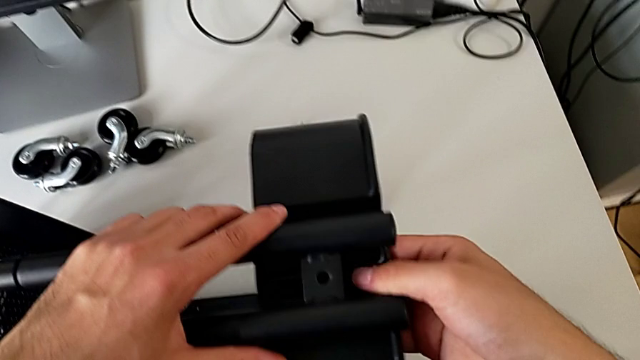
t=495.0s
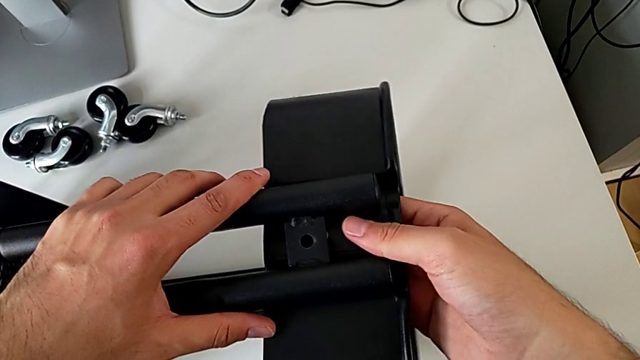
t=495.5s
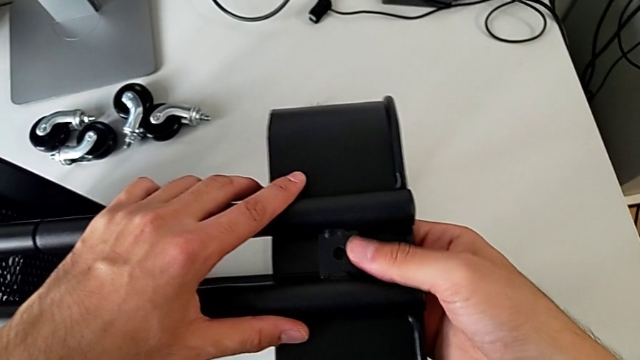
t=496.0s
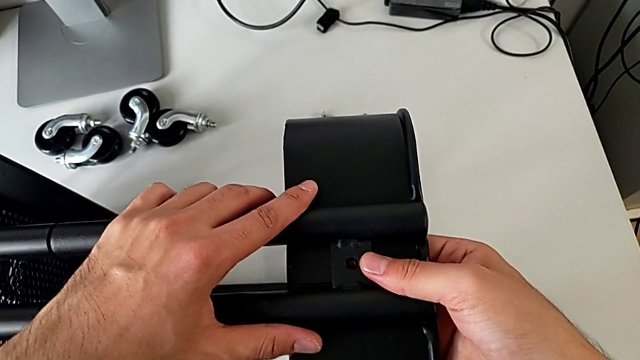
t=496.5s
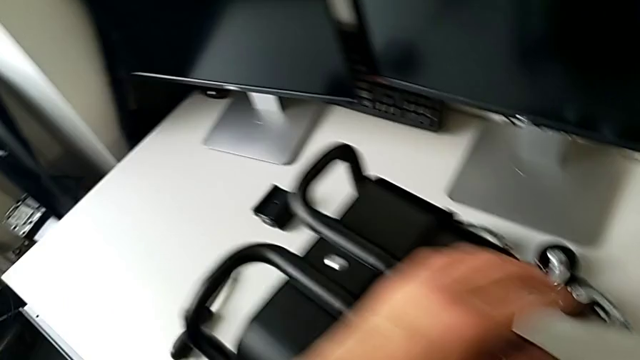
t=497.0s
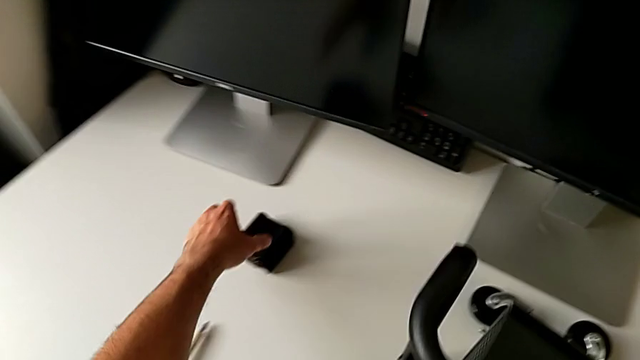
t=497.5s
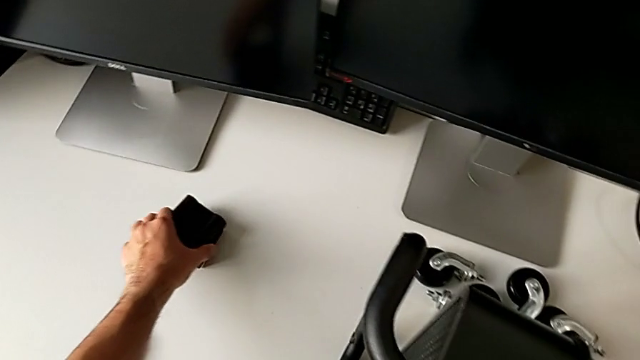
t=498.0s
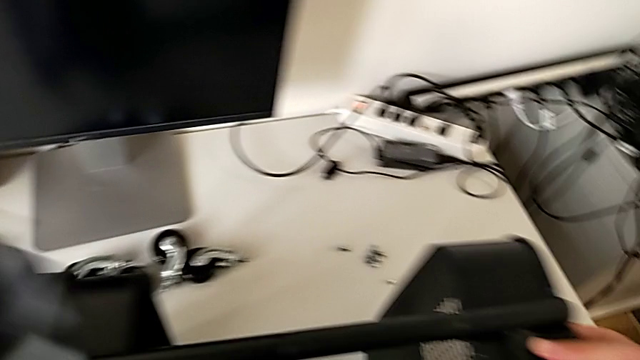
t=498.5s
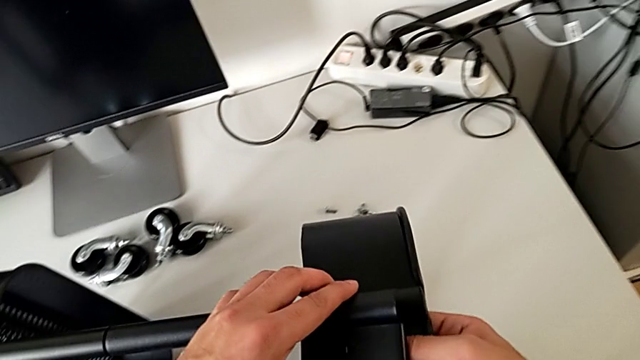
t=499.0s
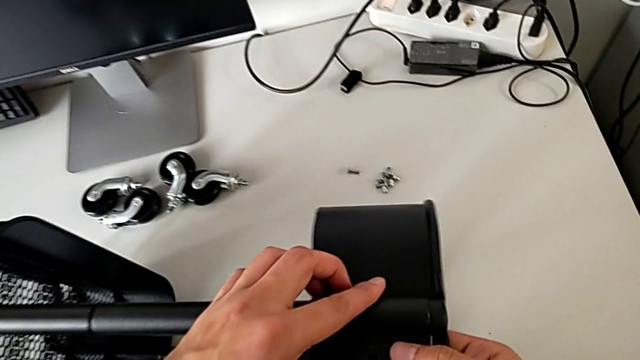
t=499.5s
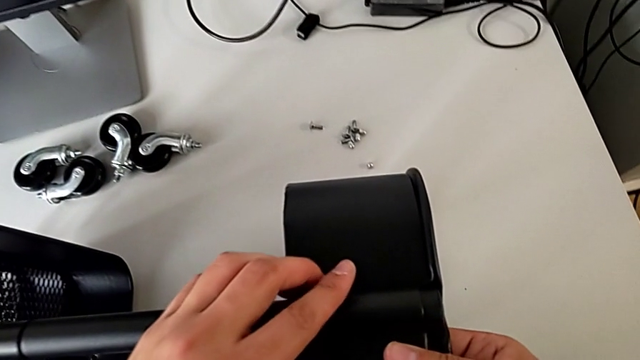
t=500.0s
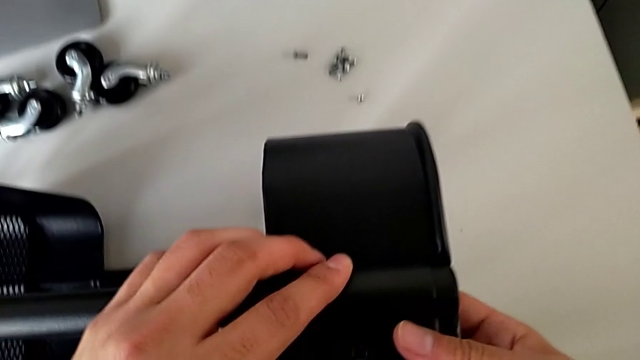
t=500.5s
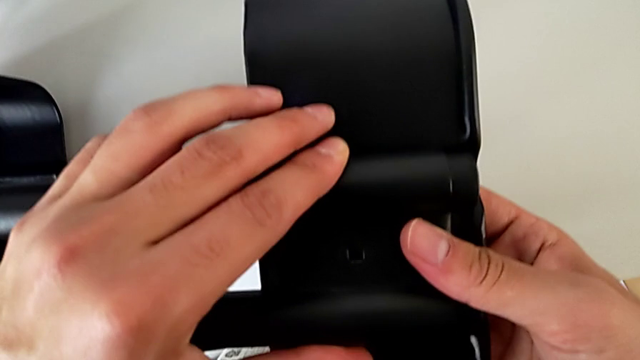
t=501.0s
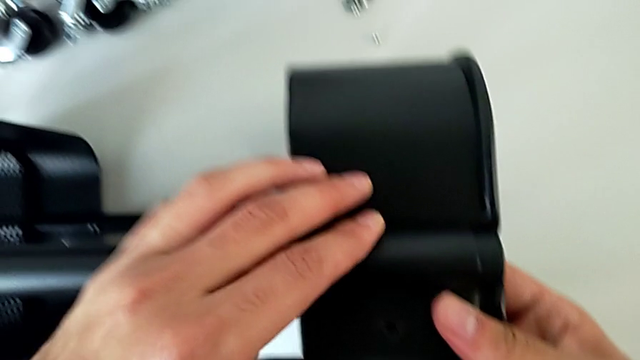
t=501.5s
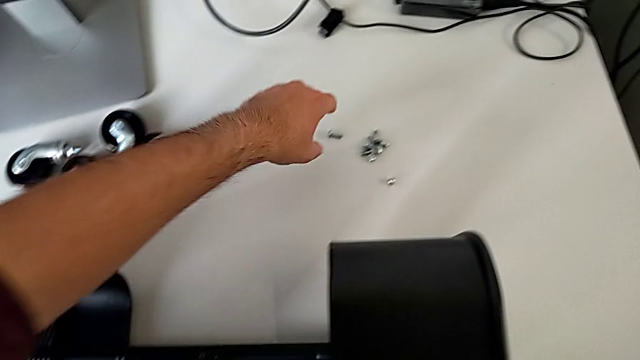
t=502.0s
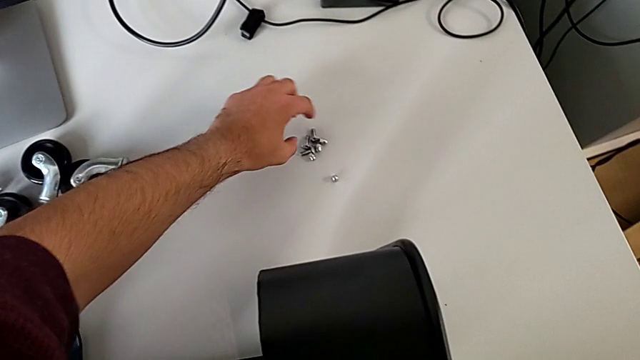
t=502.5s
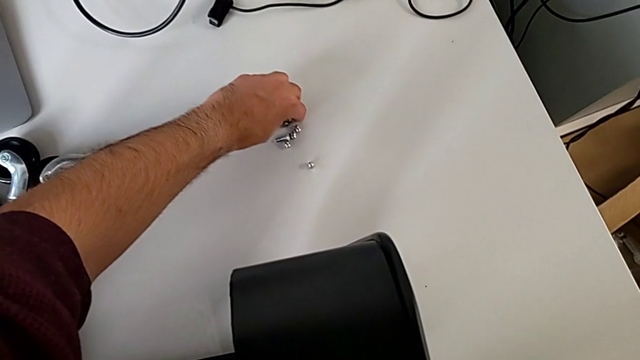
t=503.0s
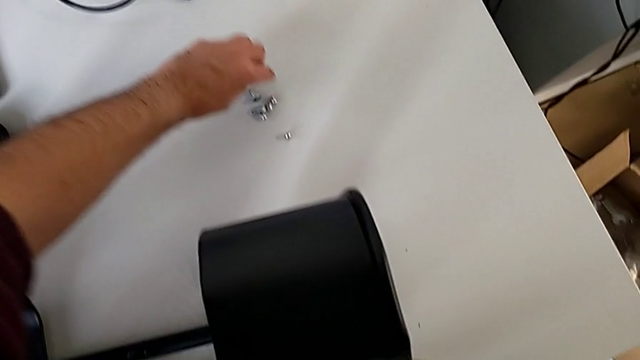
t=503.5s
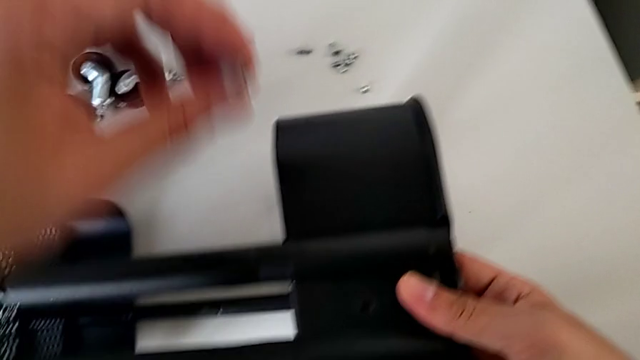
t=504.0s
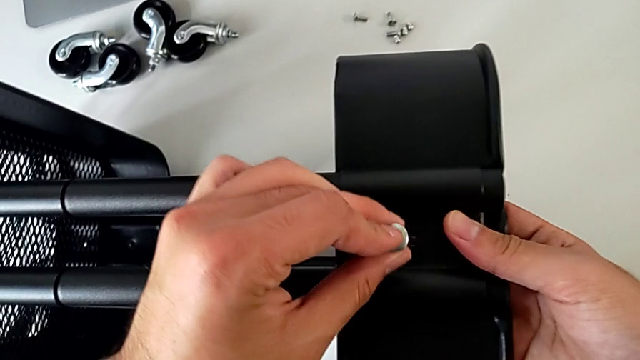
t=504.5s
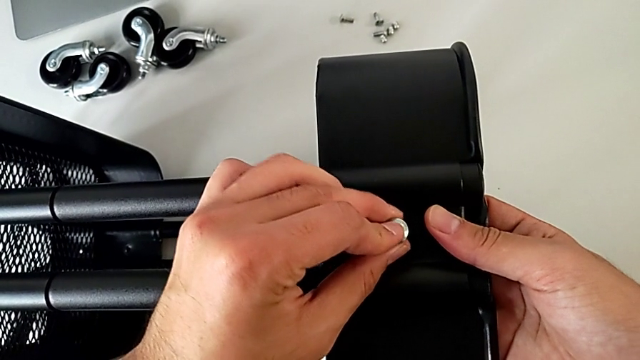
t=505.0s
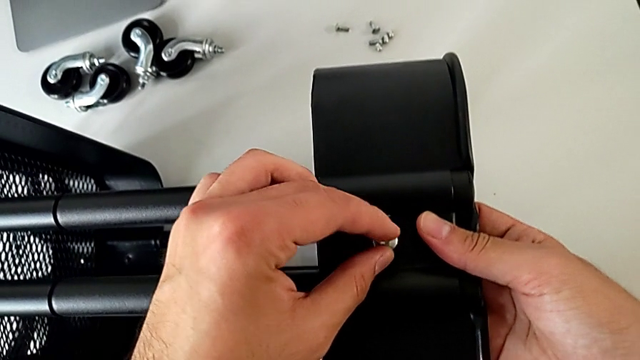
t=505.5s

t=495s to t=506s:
The camera wearer is assembling the top tray and inserting the middle tray in passing. They align the grid tray, approach the bracket, grab it, assemble it, grab the bolt and insert it.

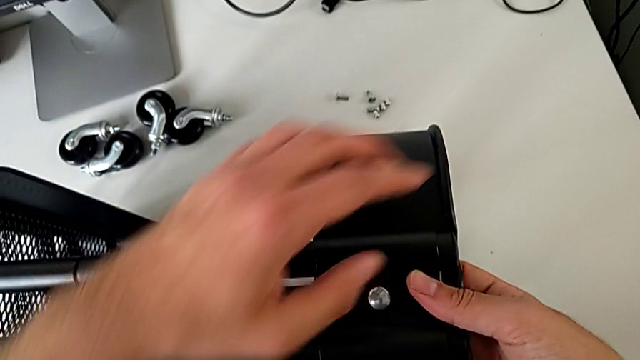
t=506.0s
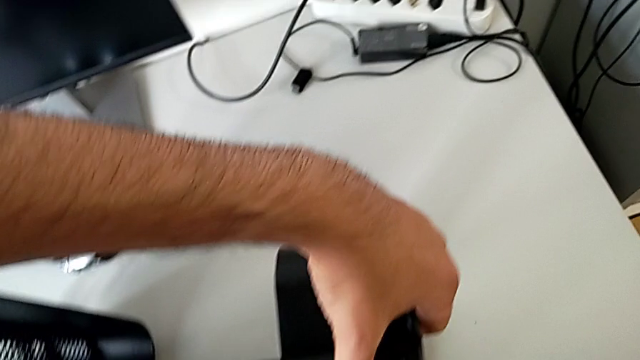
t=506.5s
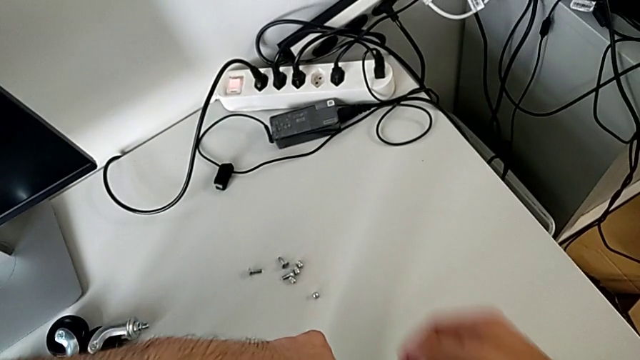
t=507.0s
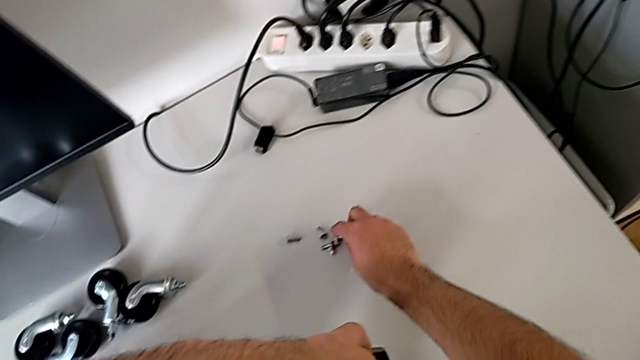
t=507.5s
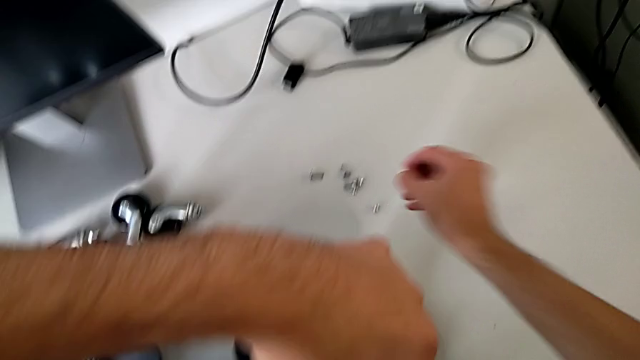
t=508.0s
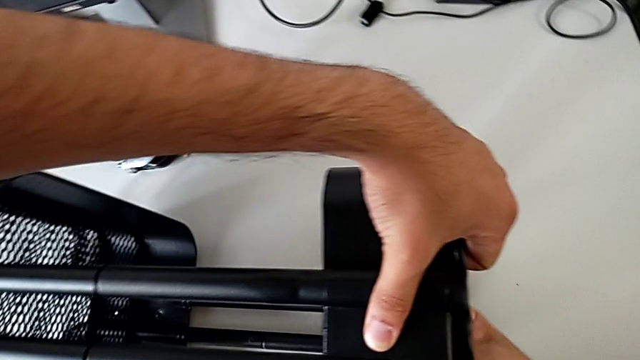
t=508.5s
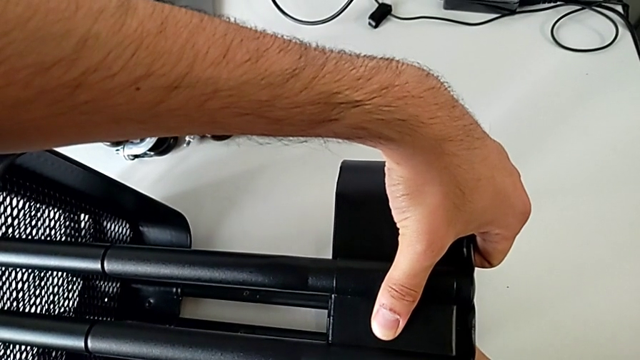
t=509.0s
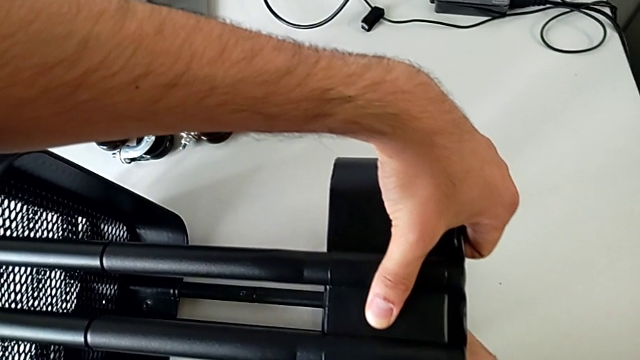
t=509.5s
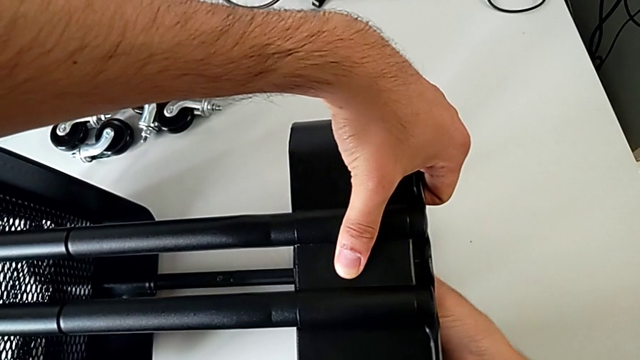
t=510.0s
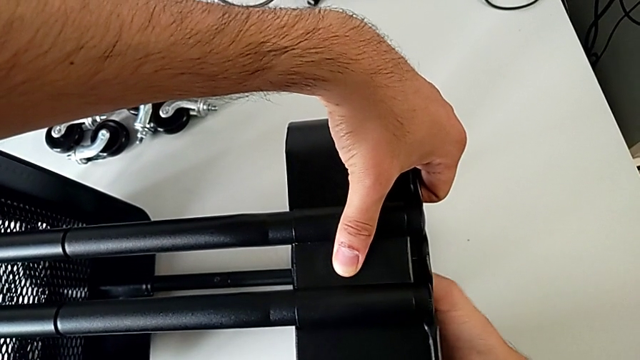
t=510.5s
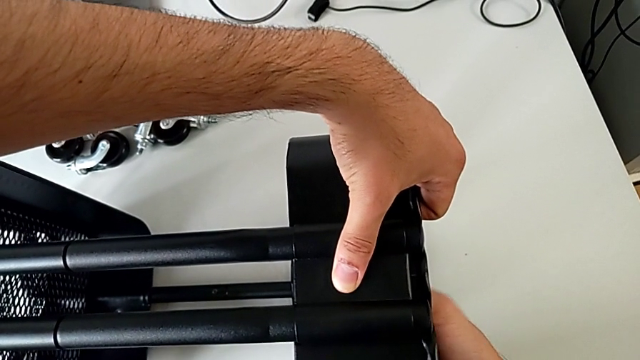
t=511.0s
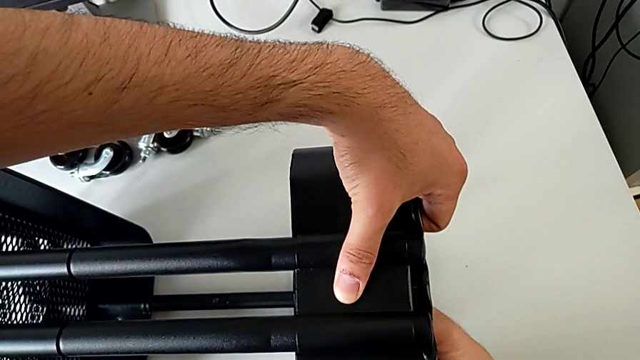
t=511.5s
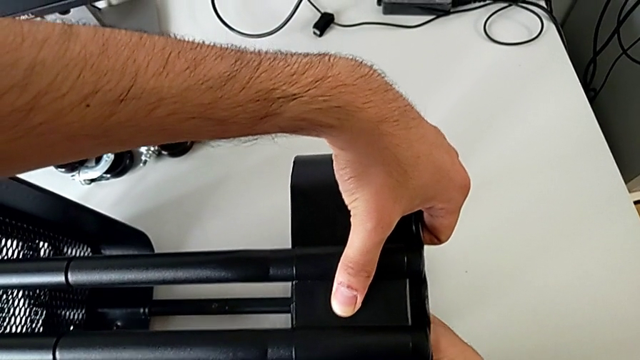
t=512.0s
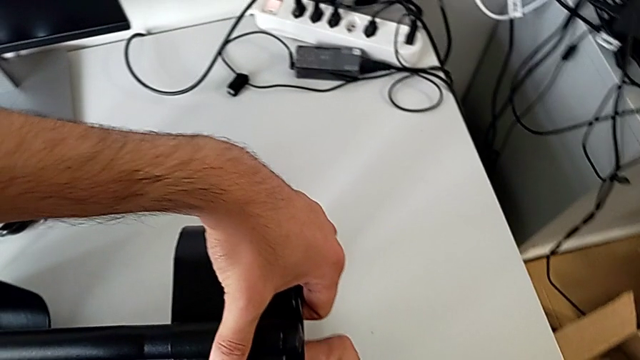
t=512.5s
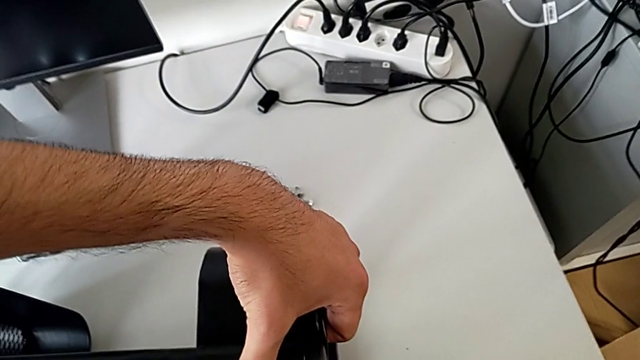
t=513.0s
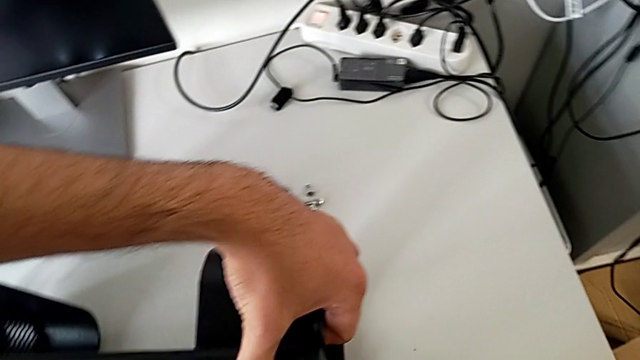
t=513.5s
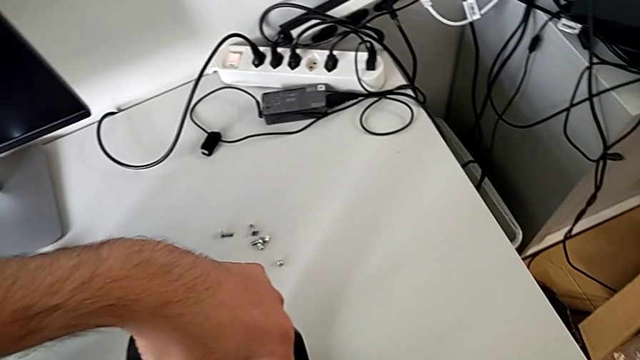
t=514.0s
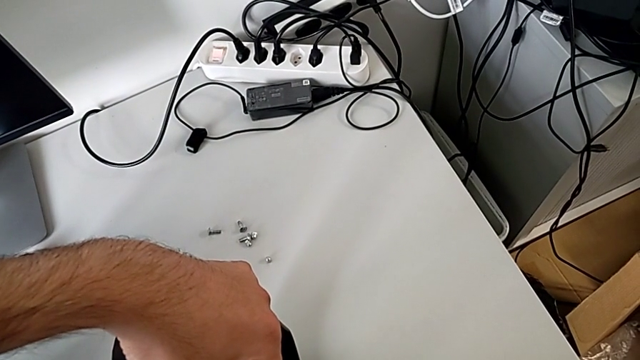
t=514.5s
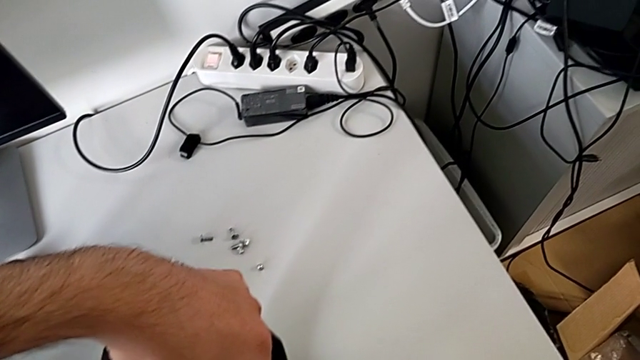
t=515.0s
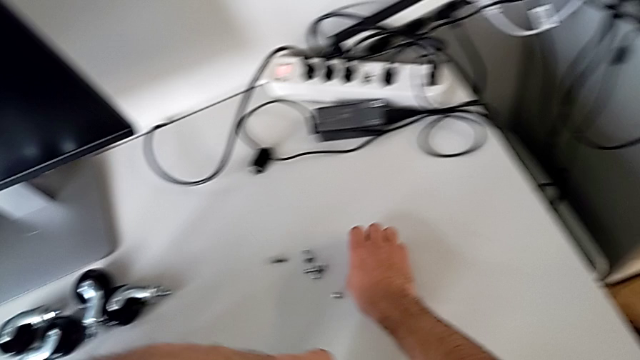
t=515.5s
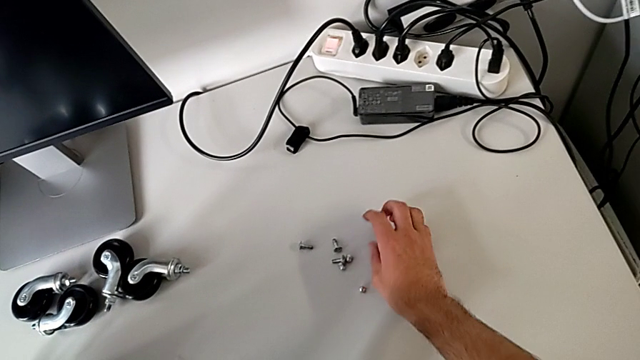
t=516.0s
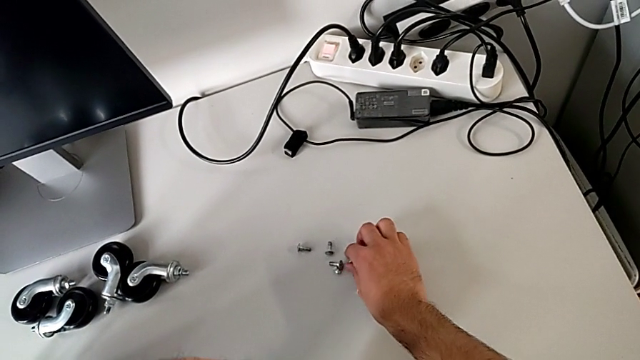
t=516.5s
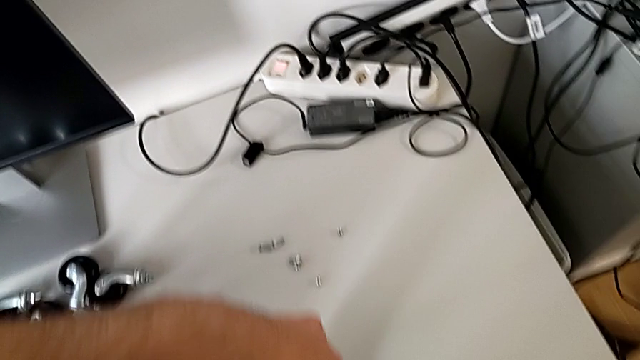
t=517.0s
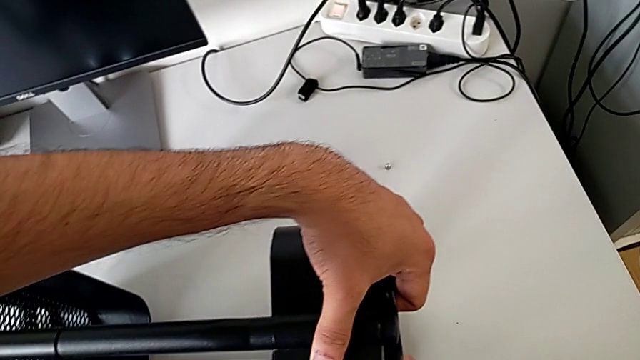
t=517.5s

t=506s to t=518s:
The camera wearer is assembling the top tray and inserting the middle tray in passing. They hold the bolt, grab the hexagon cap nut, wrongly screw it, hold the bolt, place the hexagon cap nut and grab it.
